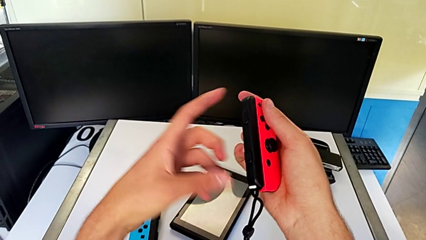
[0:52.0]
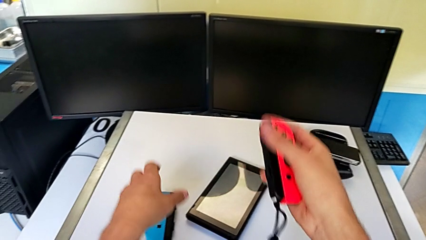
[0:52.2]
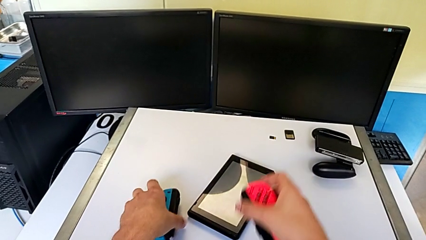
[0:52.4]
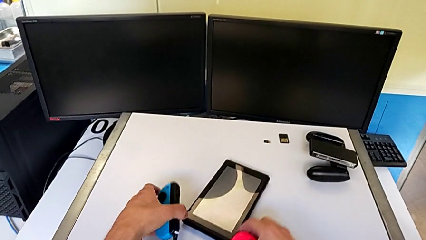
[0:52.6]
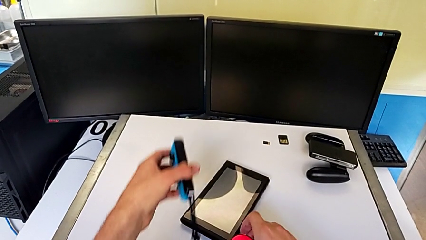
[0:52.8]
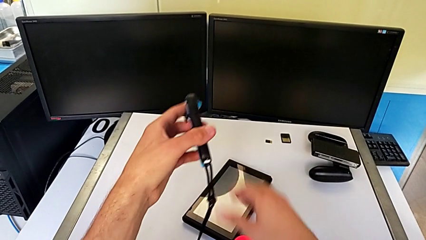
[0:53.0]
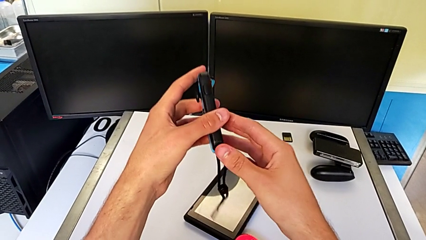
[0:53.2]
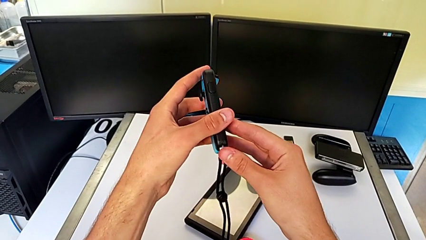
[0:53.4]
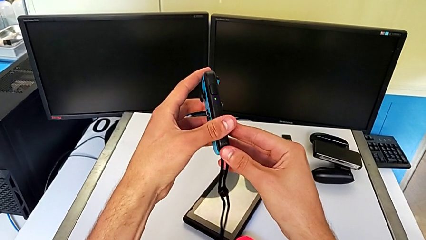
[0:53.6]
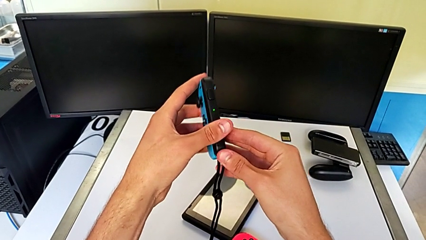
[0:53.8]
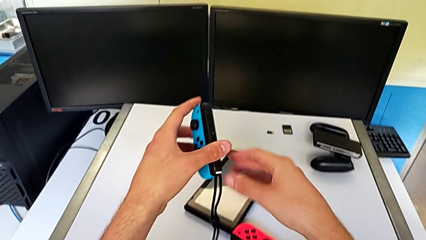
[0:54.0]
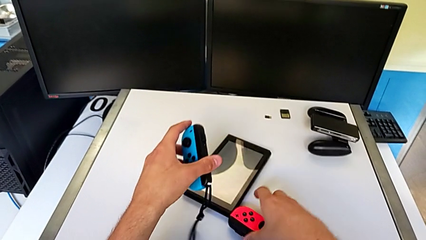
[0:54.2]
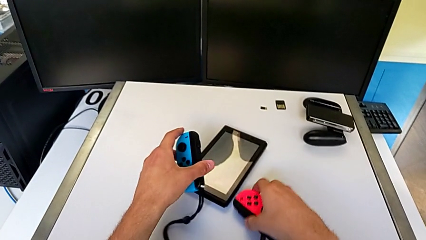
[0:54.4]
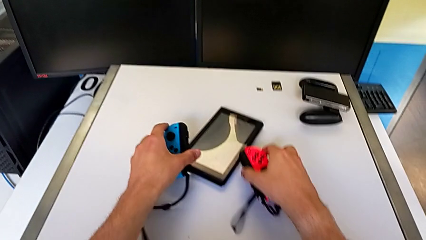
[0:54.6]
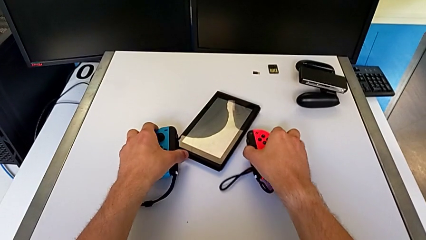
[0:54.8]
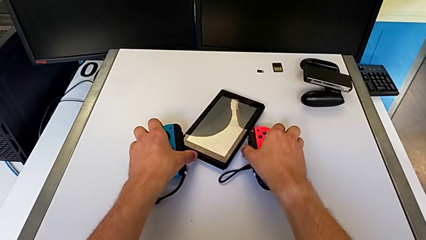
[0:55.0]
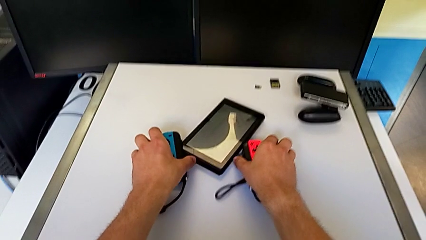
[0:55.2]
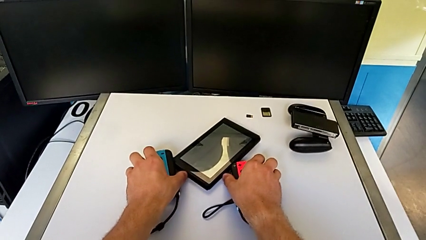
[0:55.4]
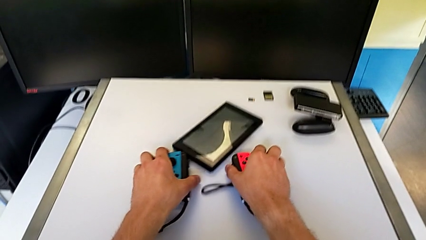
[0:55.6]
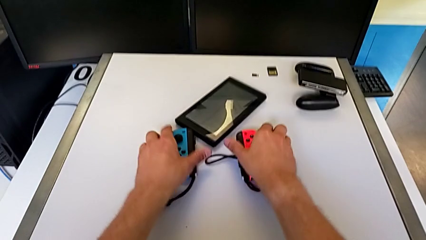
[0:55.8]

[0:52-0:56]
The camera wearer is assembling the Joy-Con straps into the Joy-Con controllers. They grab the blue Joy-Con controller and press the Joy-Con strap lock.

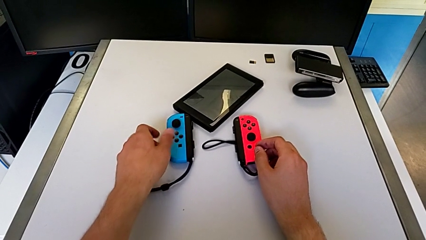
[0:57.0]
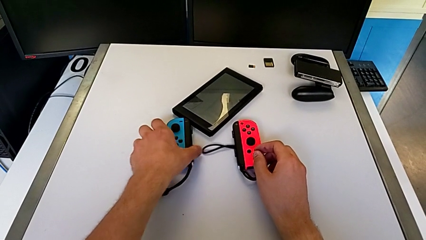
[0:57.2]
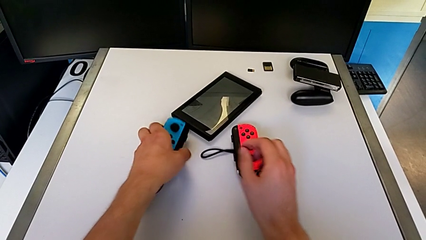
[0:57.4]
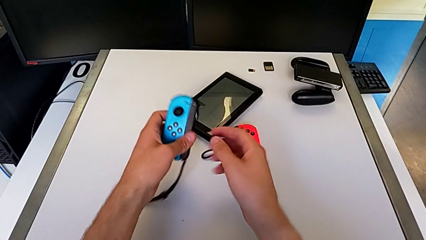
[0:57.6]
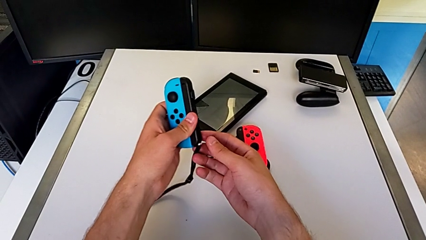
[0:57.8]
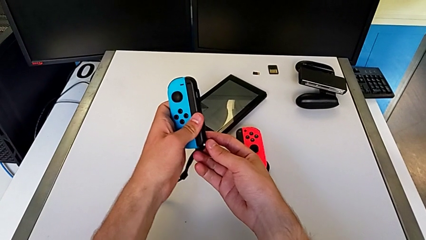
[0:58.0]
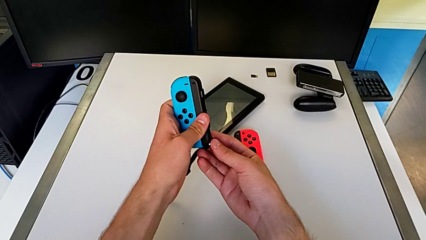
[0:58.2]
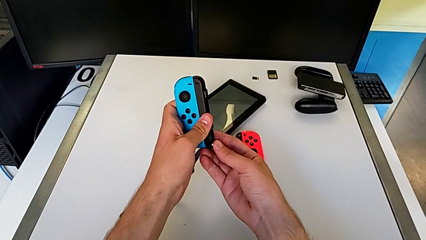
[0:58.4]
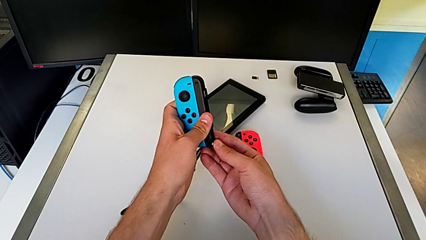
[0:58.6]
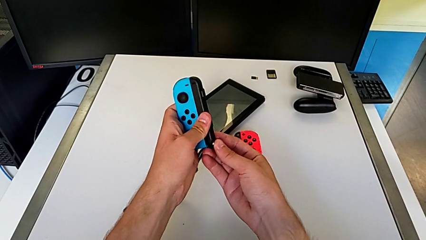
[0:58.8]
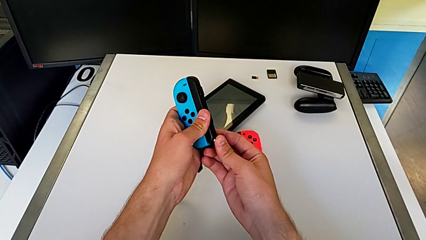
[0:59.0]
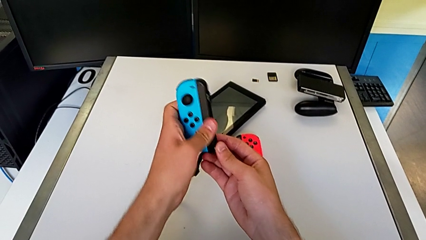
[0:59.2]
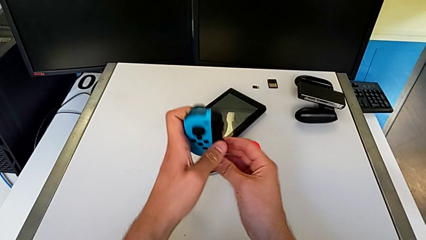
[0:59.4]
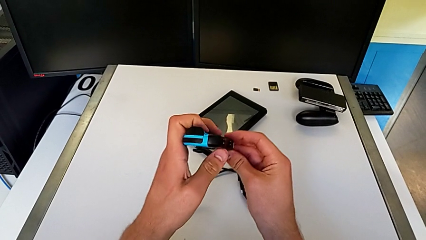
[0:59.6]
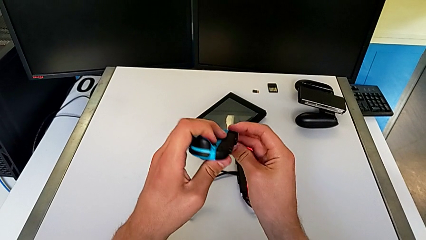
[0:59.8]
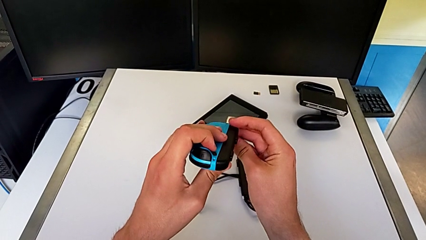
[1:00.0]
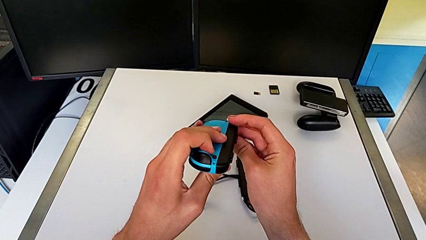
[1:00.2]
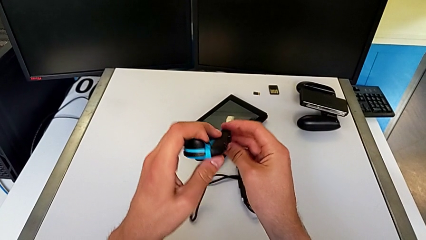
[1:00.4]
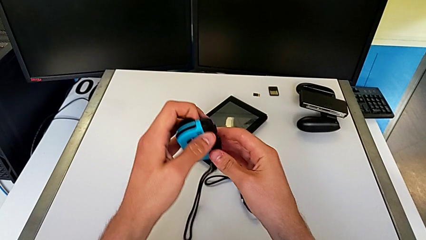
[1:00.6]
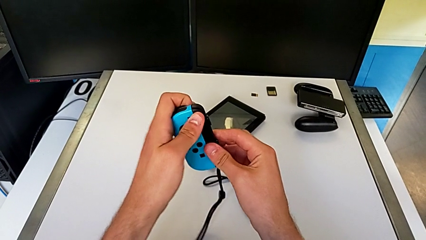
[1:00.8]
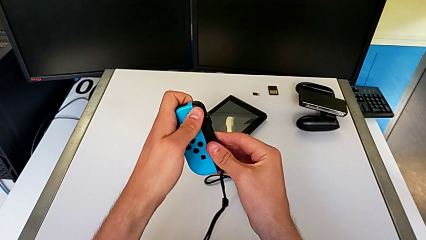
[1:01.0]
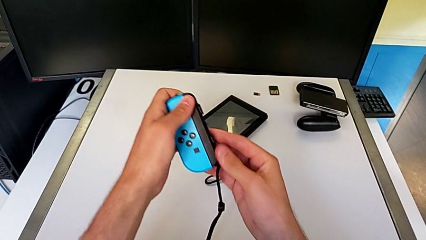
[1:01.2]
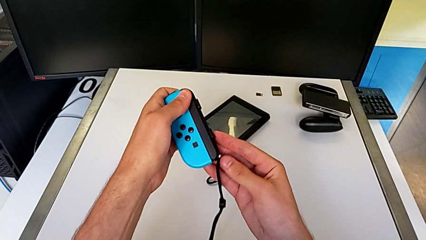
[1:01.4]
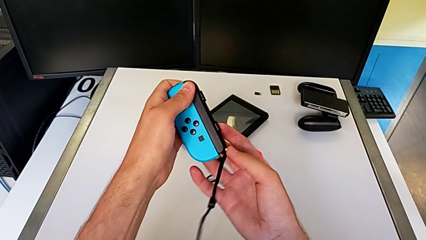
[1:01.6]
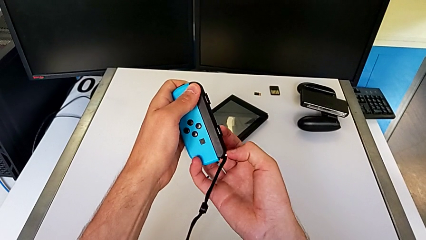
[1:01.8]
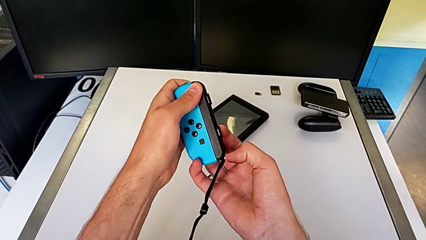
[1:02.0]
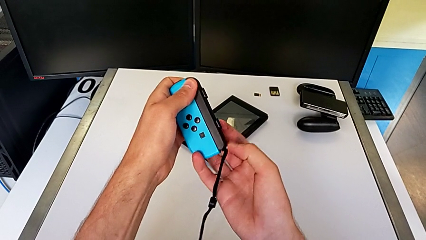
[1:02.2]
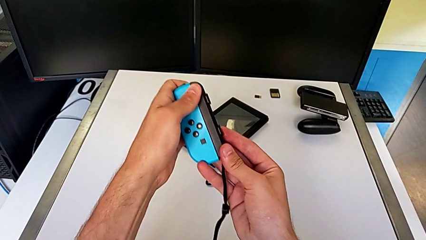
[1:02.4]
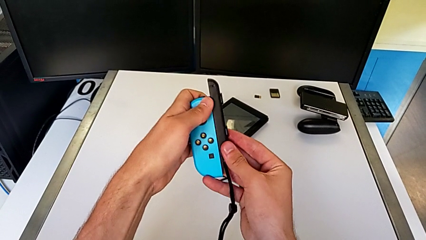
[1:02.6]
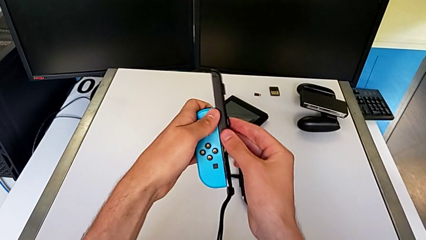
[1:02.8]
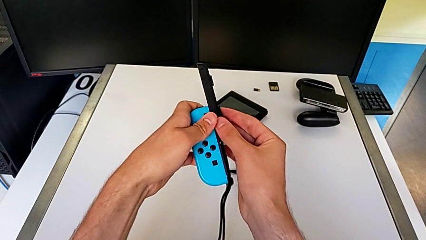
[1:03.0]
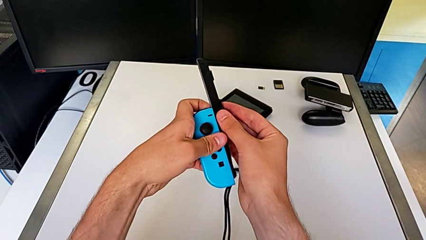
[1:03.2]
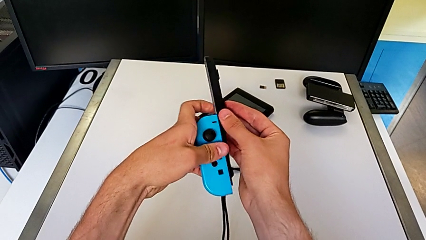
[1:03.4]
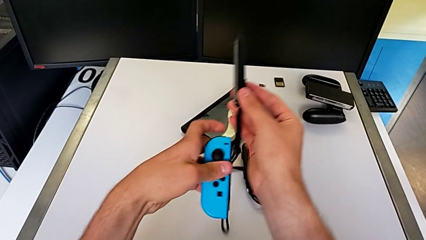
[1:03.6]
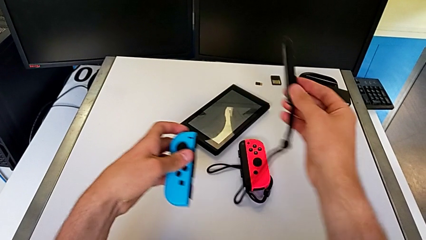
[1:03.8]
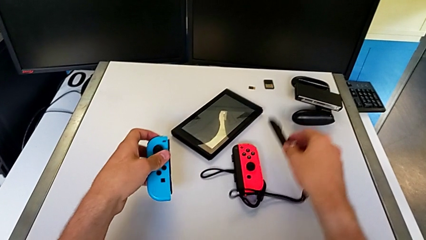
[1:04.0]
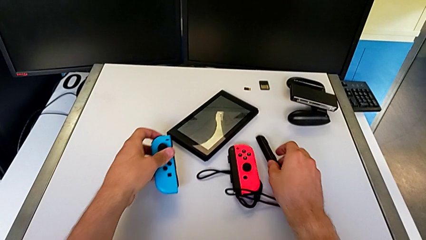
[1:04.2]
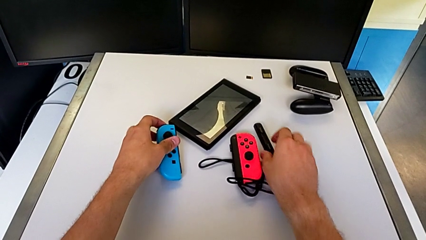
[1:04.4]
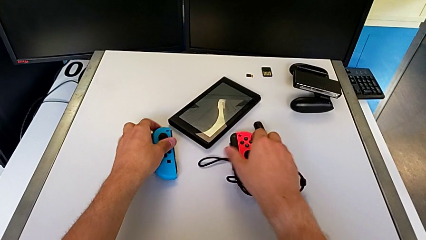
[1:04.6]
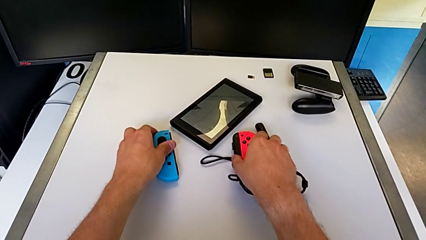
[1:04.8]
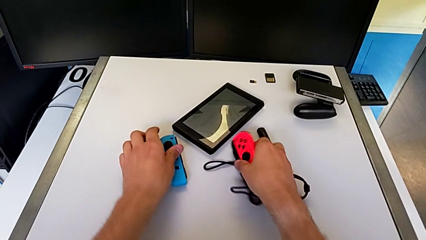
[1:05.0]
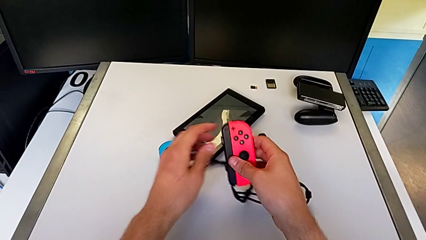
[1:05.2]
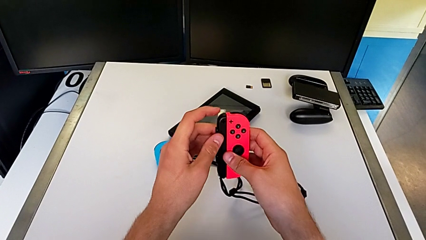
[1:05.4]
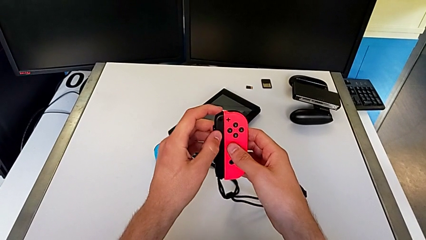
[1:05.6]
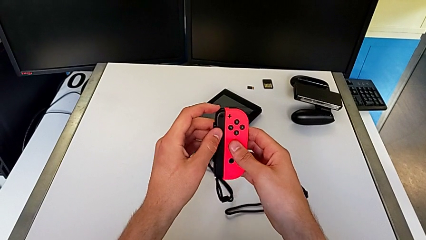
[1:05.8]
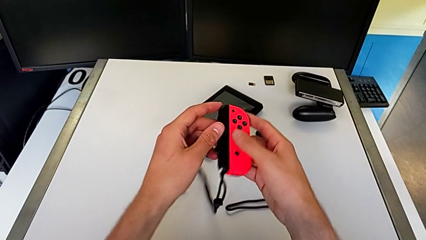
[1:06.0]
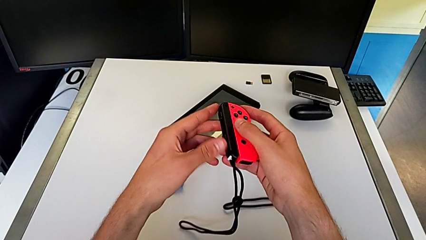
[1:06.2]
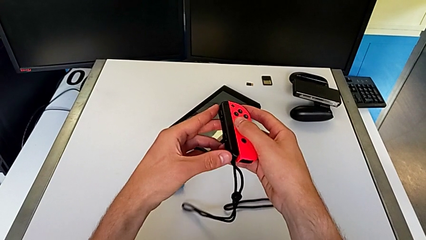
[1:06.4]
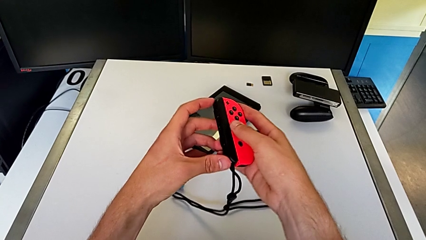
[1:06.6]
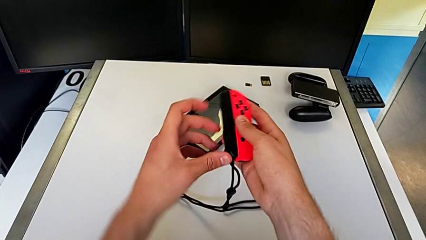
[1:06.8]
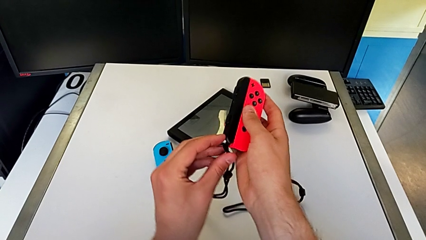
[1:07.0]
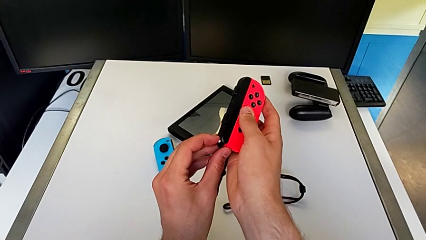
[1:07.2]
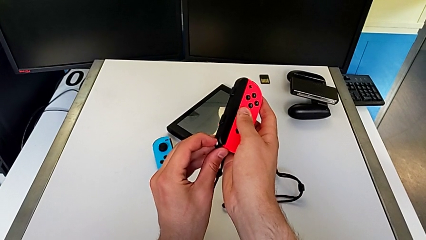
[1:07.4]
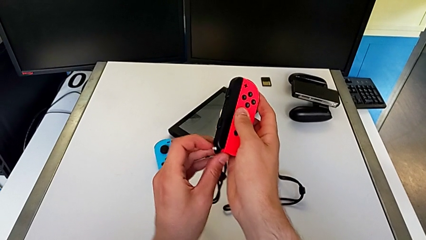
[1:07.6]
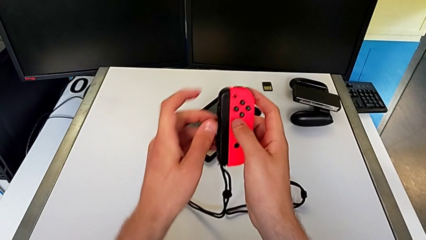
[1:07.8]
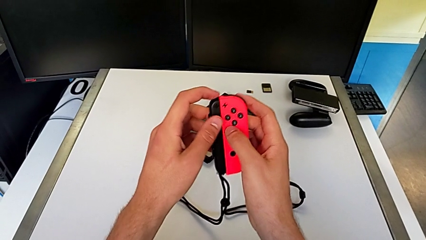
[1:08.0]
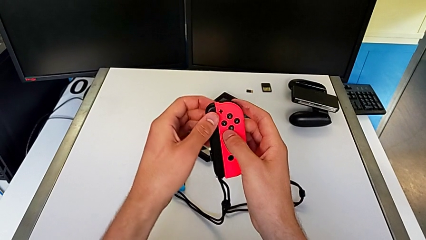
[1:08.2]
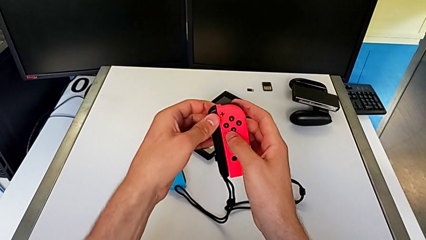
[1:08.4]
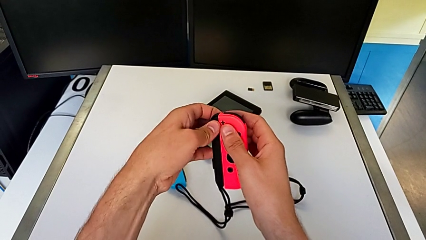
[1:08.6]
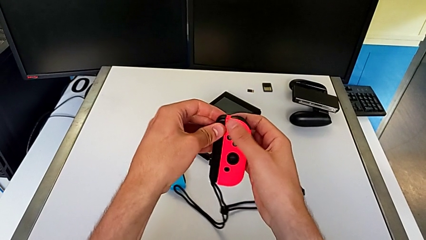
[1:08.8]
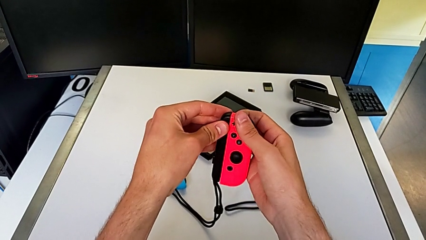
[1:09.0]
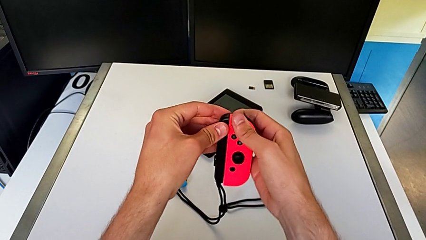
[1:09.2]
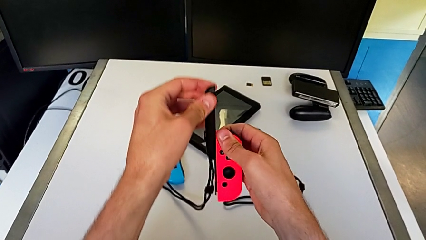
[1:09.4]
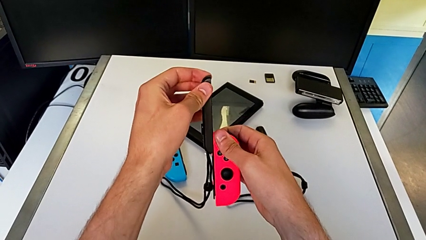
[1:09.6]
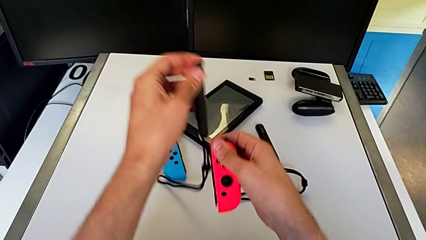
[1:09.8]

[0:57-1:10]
The camera wearer withdraws the Joy-Con controllers from the Joy-Con straps. They grab the blue Joy-Con controller and withdraw the Joy-Con controller, not knowing how to detach it. They press the Joy-Con strap lock, withdraw the Joy-Con strap, grab the red Joy-Con controller, press the Joy-Con strap lock and begin to withdraw the Joy-Con strap.
